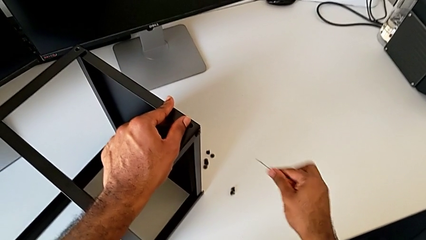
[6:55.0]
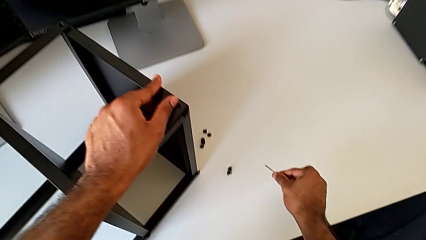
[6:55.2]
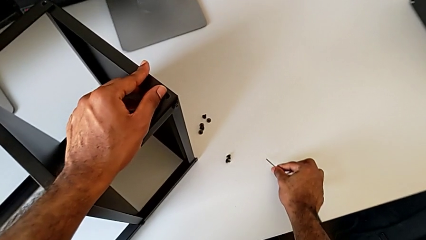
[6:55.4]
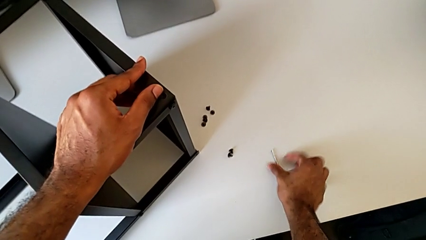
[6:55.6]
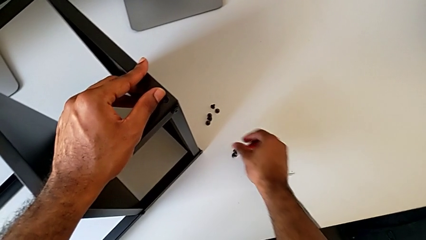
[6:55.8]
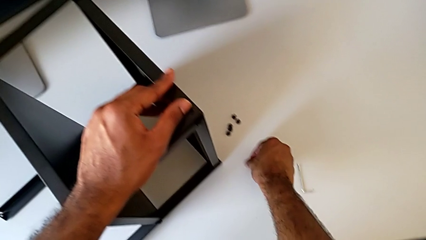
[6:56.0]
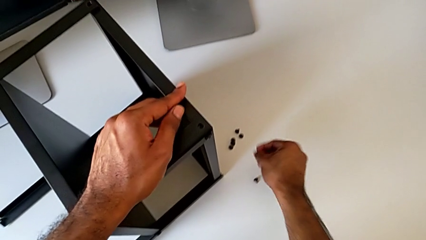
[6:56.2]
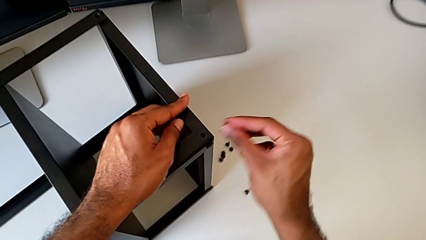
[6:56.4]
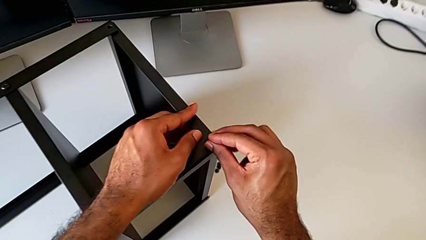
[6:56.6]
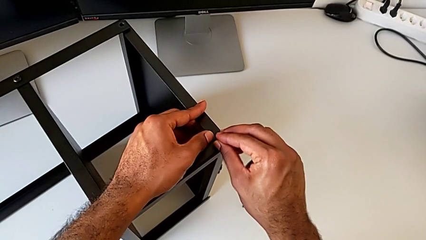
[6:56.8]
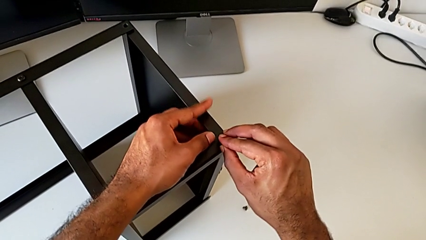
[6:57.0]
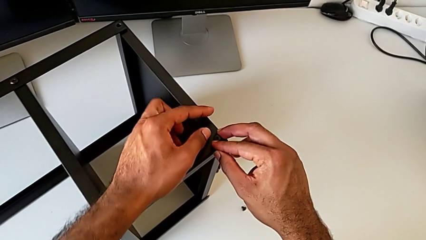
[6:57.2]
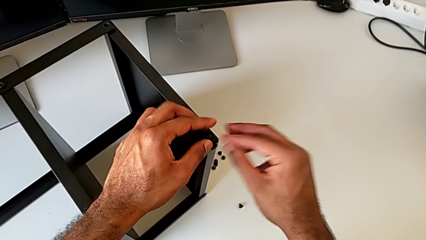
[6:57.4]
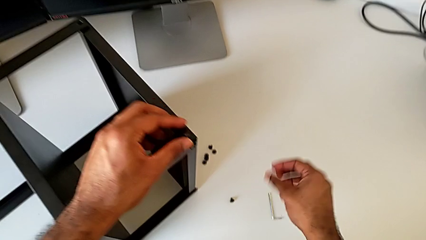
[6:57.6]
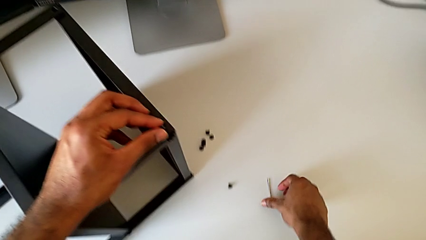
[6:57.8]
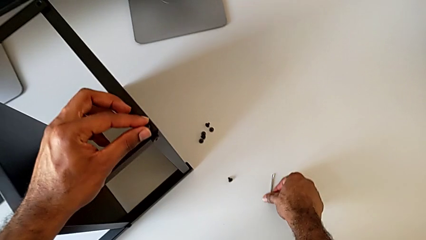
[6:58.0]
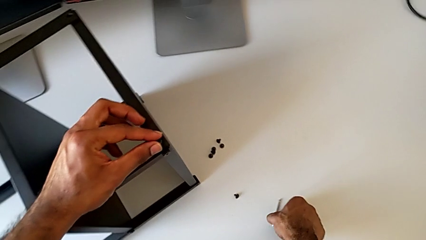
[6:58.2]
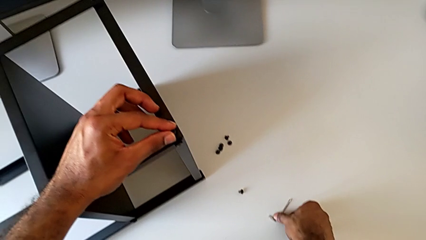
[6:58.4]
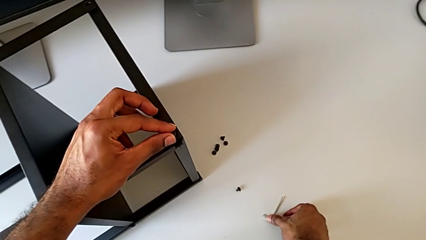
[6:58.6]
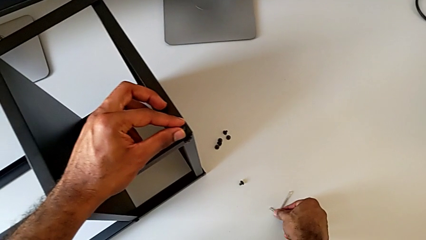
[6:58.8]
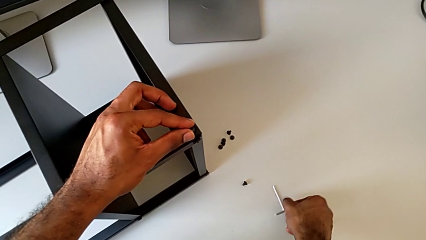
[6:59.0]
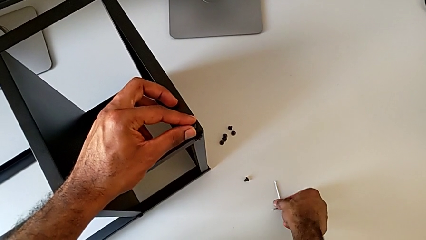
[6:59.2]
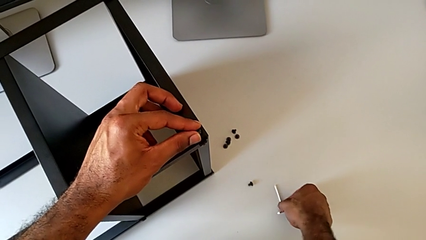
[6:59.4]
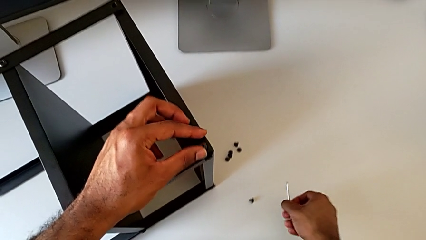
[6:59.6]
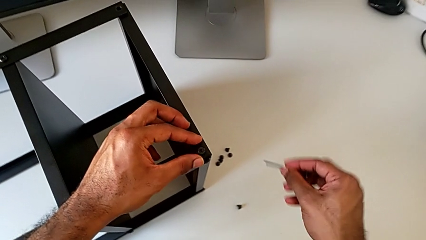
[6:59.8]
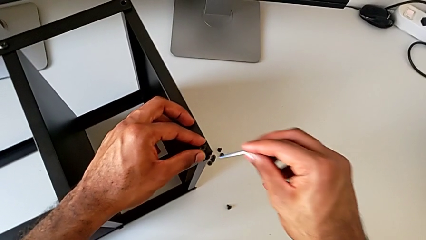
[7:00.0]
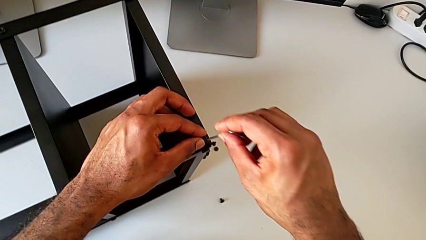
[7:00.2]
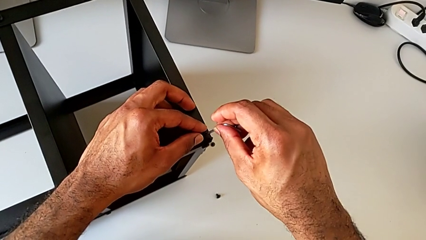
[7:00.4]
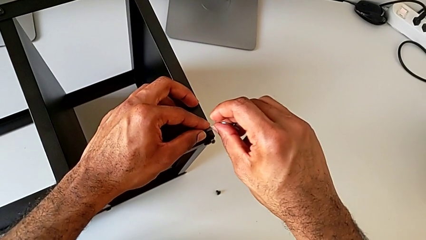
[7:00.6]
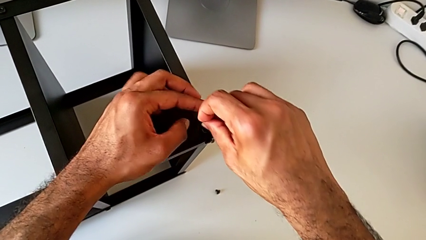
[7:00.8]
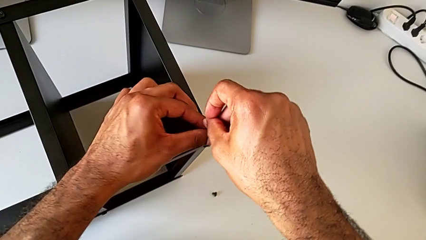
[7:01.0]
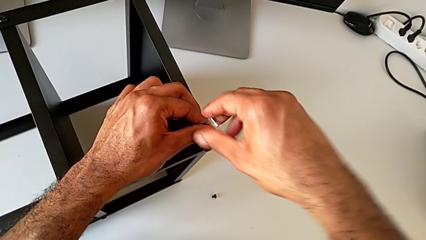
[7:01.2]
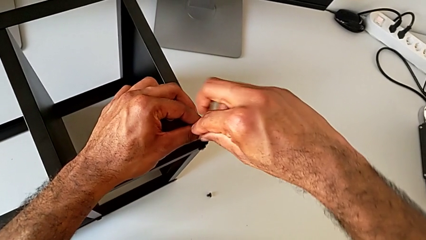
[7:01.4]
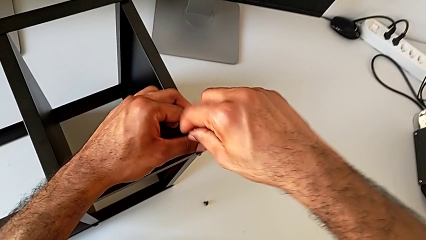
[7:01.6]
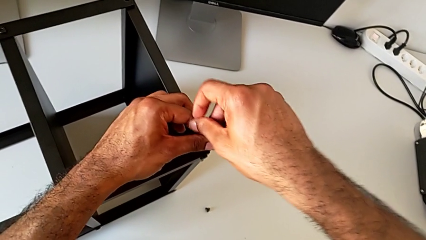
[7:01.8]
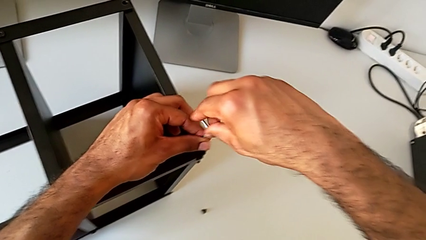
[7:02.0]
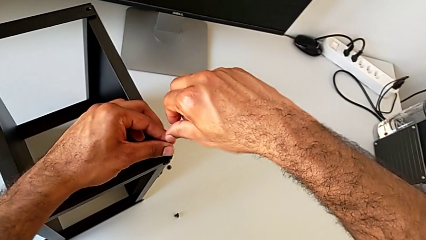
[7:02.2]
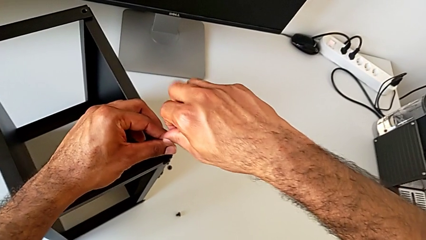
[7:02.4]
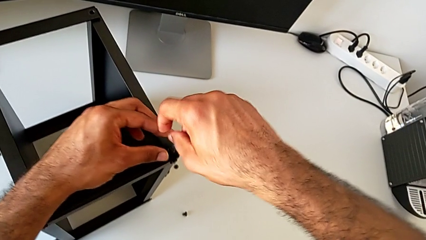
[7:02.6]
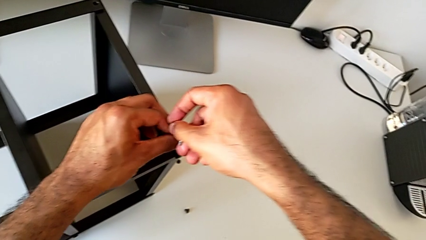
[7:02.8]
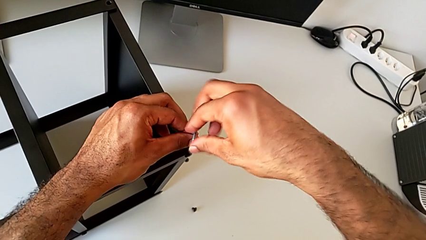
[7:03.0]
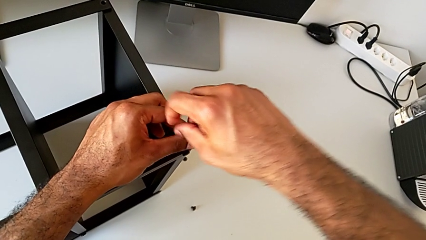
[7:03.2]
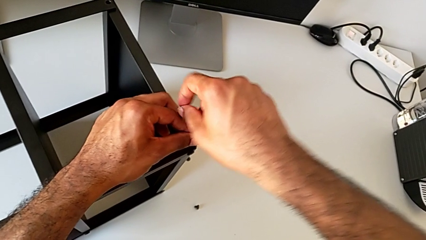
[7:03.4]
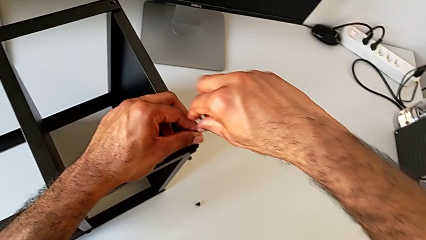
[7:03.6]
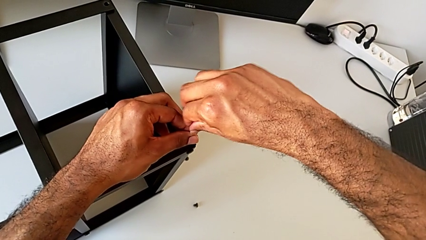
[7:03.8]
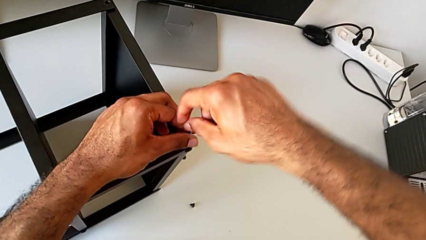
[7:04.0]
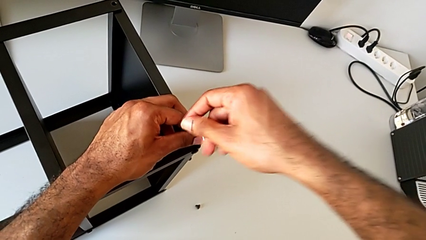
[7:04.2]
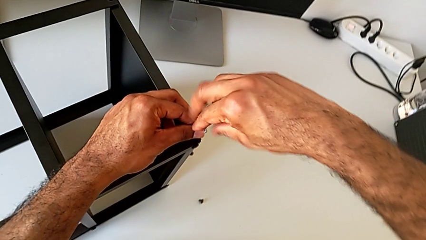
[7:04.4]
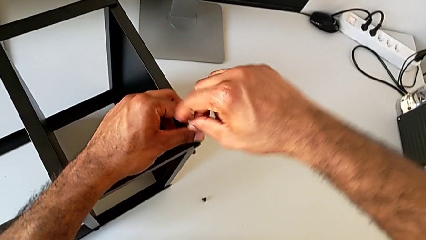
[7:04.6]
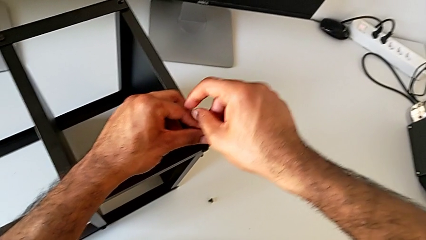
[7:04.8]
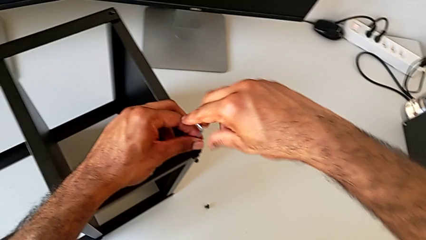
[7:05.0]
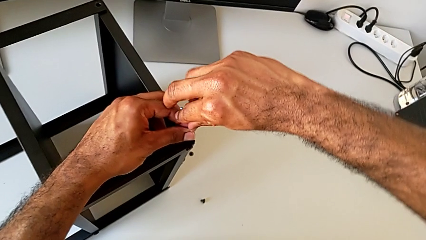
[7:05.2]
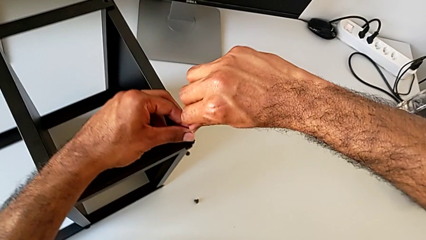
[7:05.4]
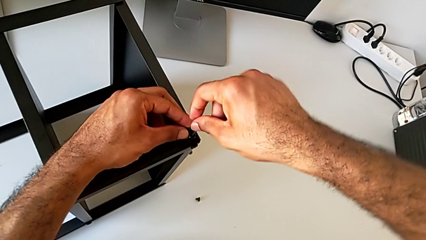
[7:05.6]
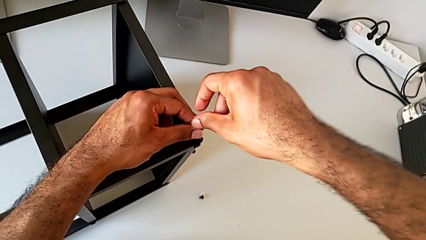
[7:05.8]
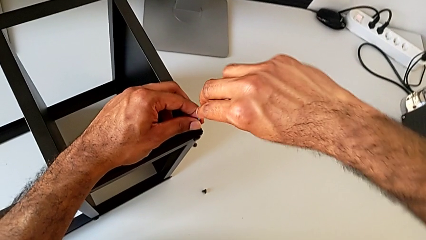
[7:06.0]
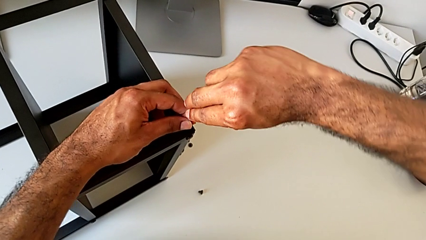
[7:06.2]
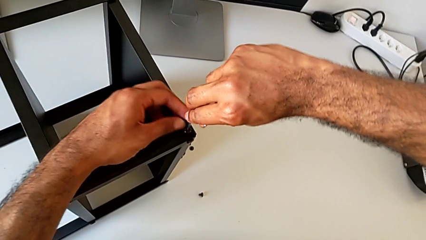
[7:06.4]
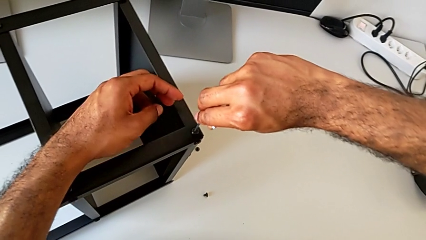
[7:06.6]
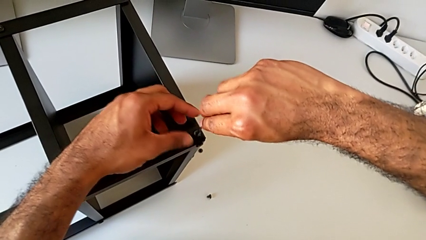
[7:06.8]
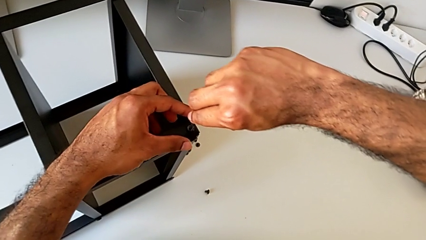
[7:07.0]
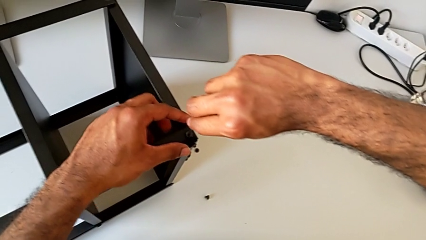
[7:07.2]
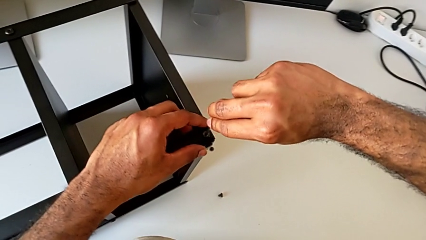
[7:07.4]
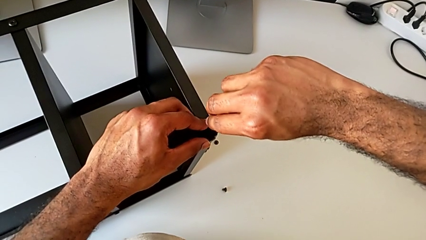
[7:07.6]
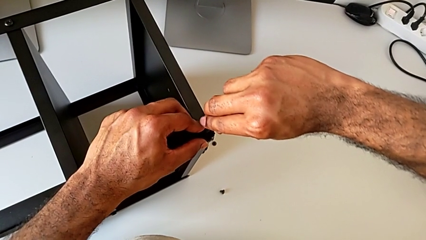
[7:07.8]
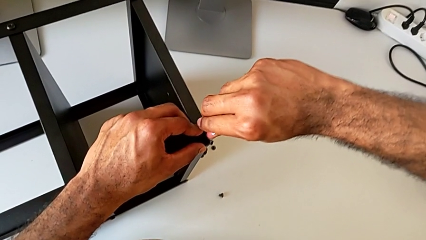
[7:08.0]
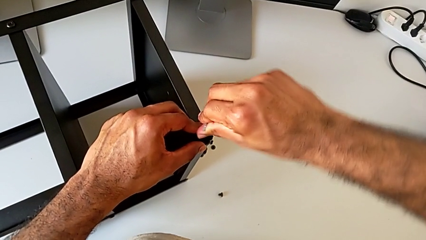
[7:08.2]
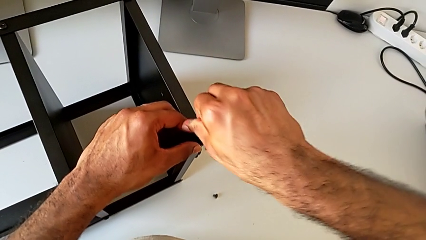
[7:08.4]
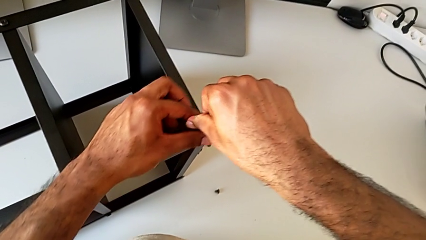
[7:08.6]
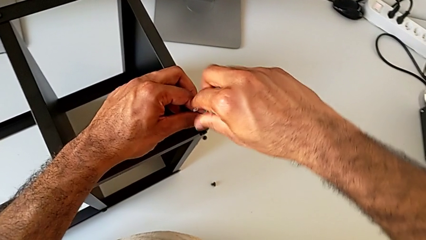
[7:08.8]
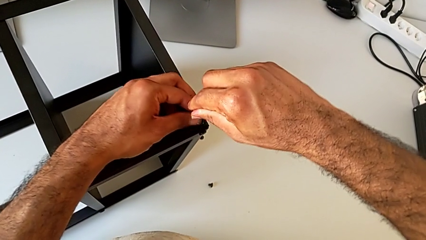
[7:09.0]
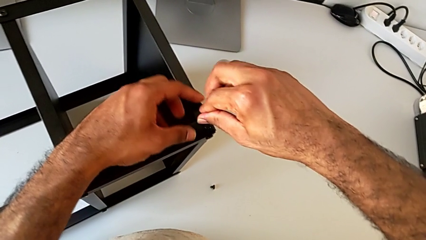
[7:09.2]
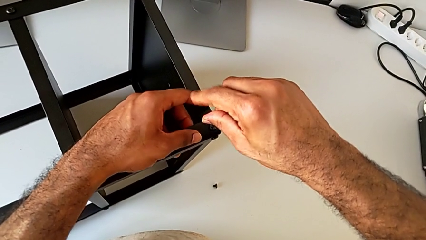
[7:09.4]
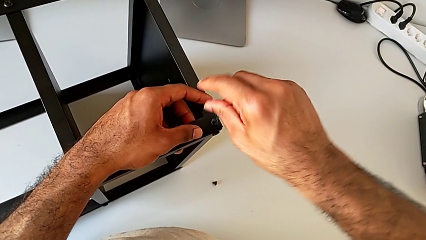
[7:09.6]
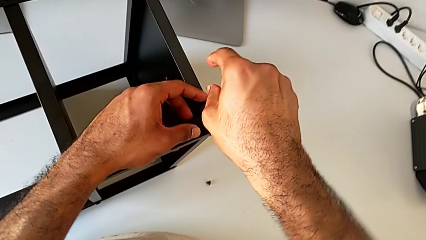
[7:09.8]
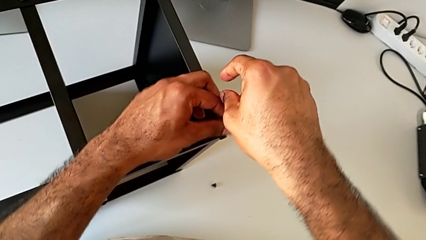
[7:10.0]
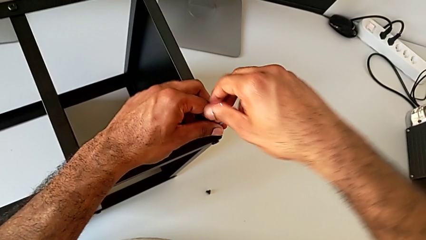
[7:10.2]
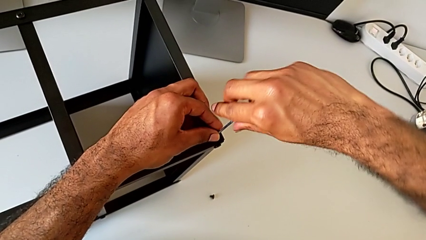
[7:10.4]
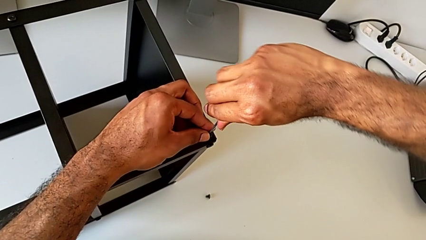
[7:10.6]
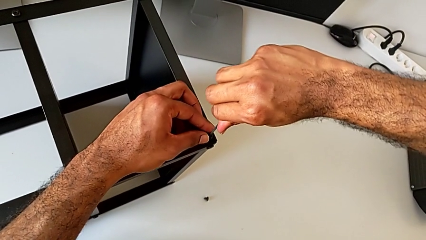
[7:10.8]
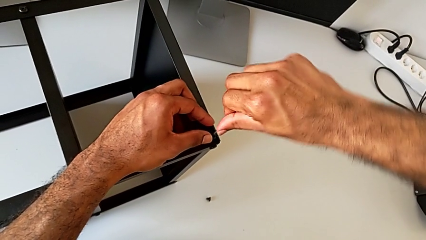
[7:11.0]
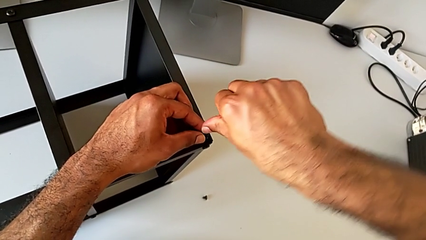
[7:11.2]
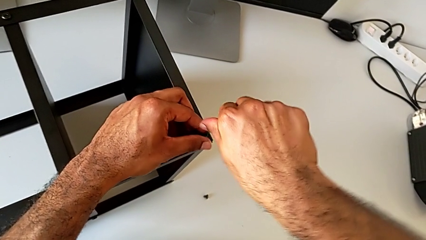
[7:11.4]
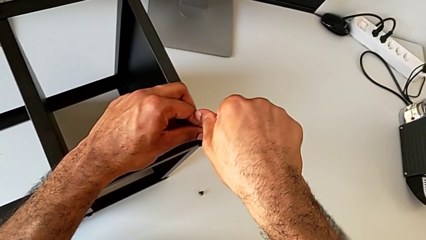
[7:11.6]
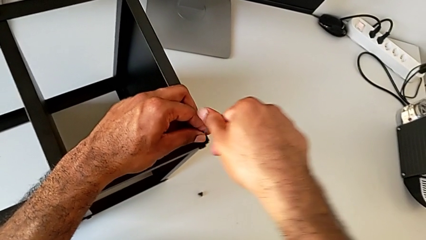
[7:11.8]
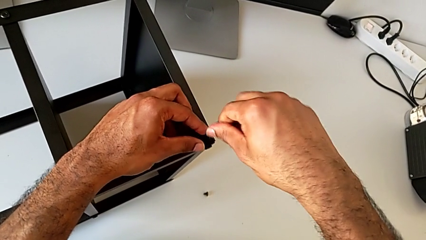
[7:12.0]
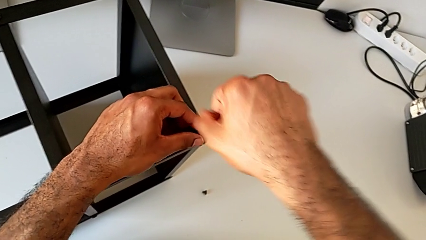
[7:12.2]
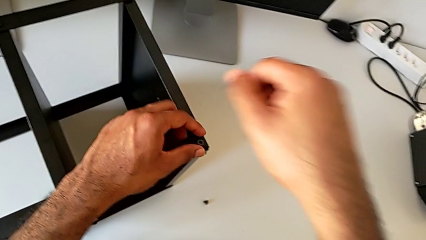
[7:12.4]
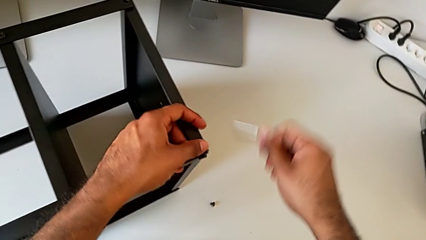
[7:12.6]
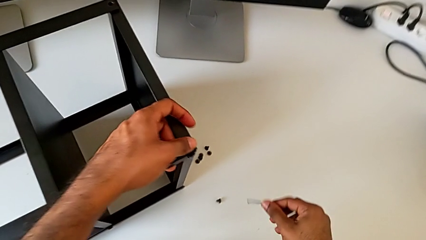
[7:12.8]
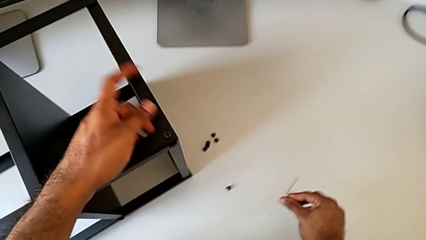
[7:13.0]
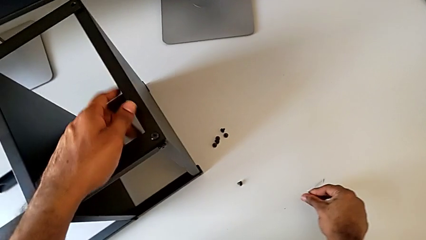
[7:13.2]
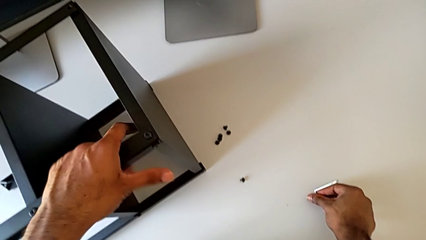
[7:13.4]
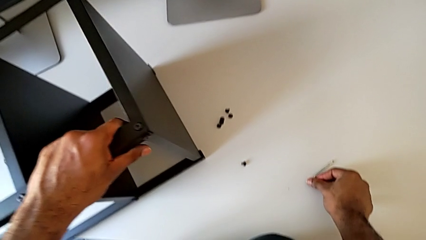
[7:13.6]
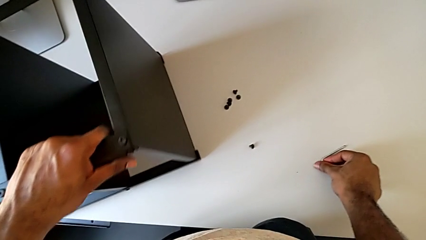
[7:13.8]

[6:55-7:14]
The camera wearer is screwing the first leg of the top tray. They place the Allen wrench, grab the hex socket head, insert it, grab the Allen wrench, insert the hex socket head, screw it, withdraw the Allen wrench, place it with the right hand and rotate the nightstand with the left hand.
